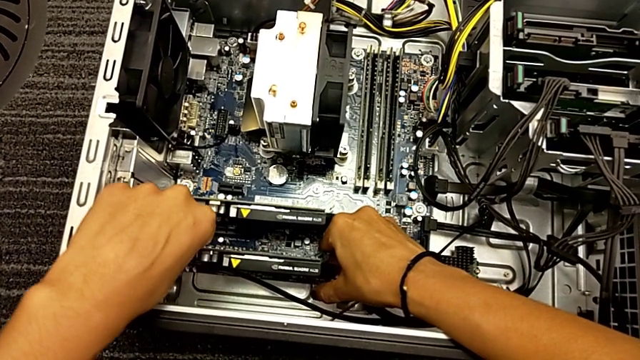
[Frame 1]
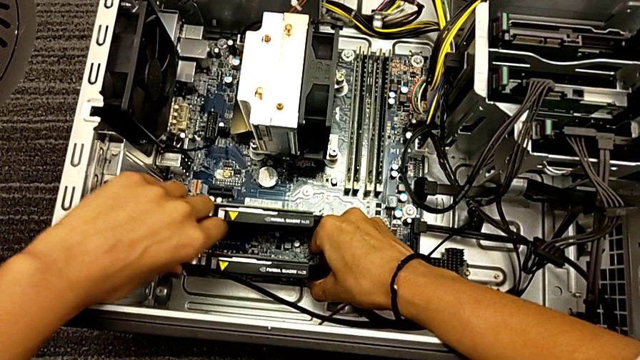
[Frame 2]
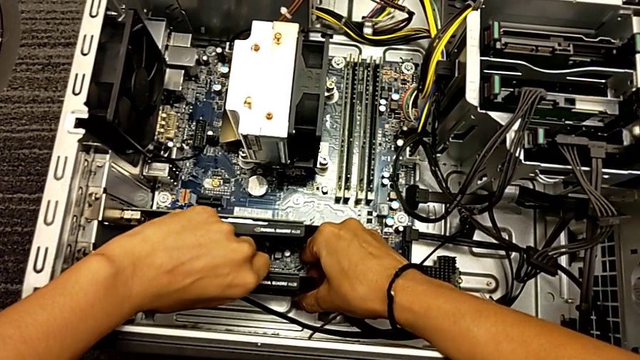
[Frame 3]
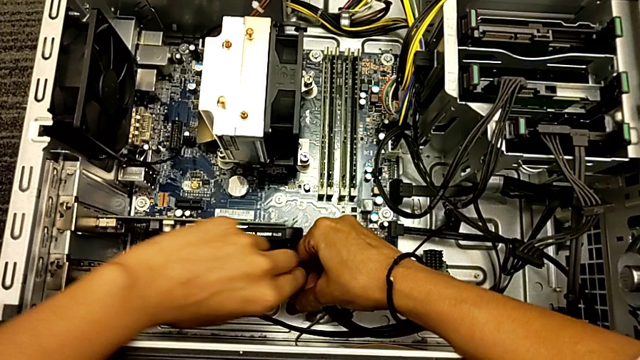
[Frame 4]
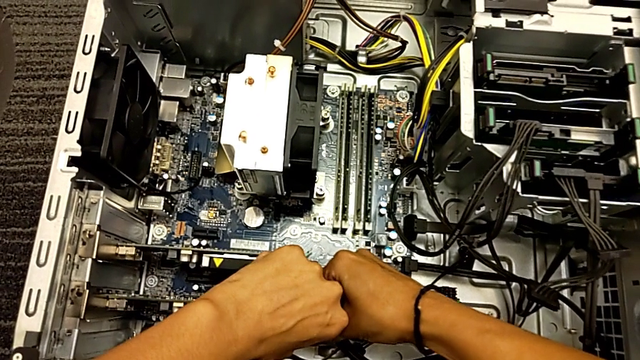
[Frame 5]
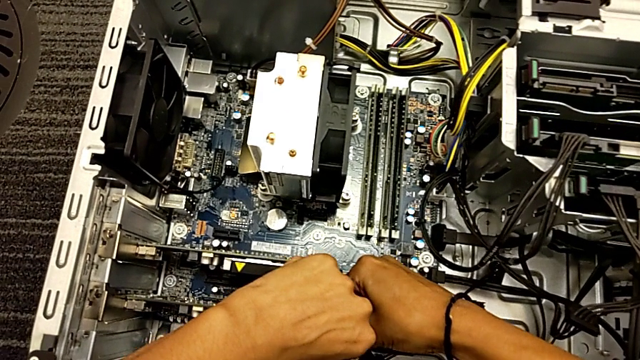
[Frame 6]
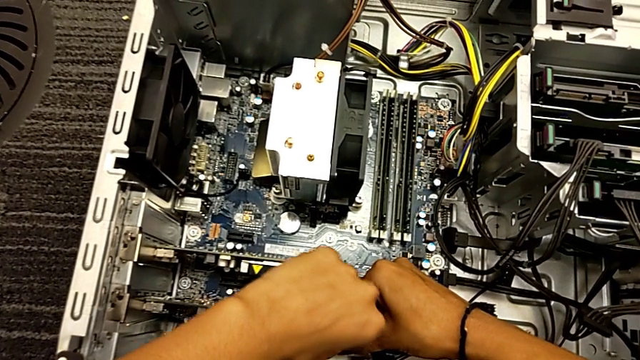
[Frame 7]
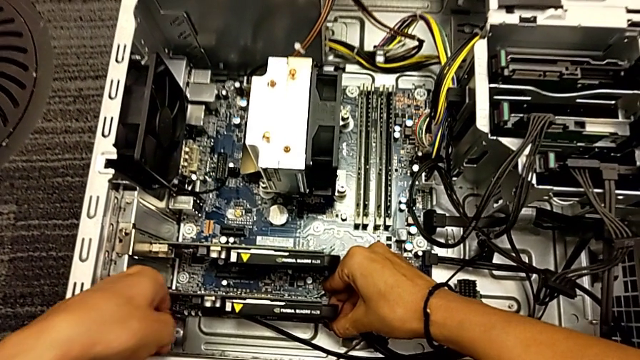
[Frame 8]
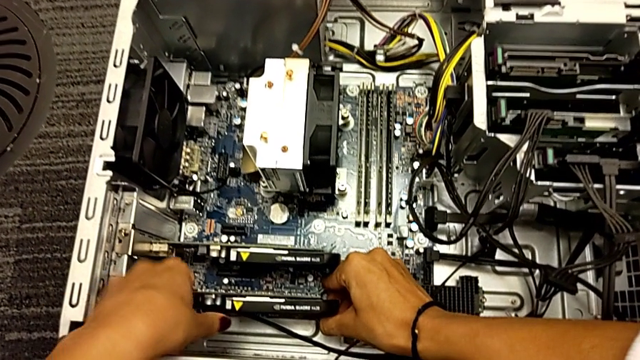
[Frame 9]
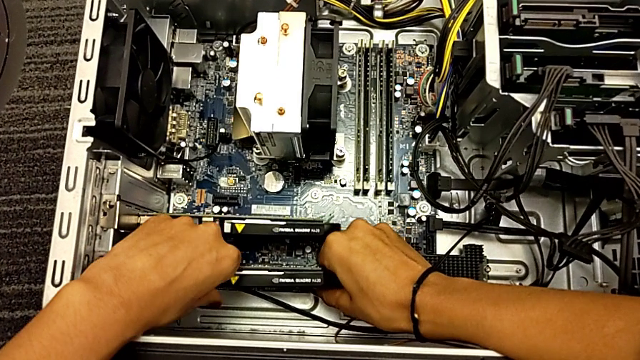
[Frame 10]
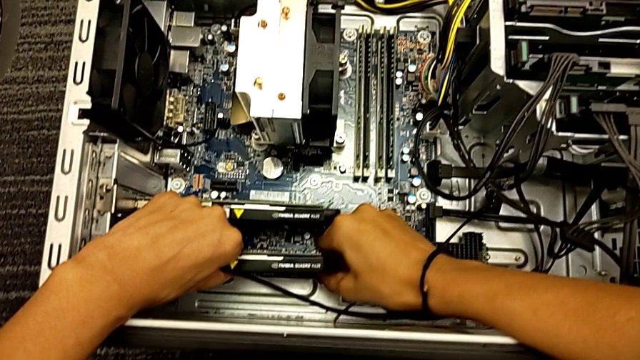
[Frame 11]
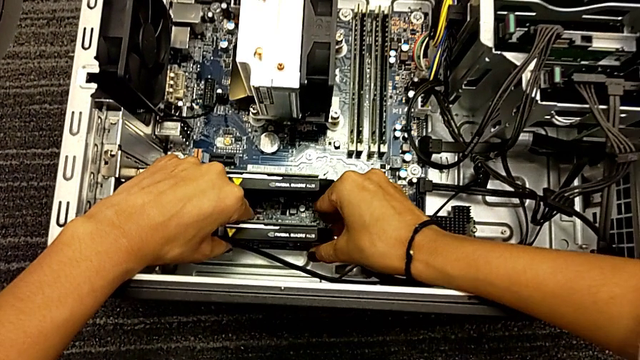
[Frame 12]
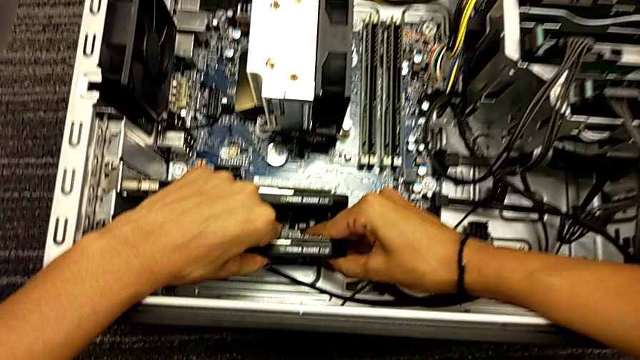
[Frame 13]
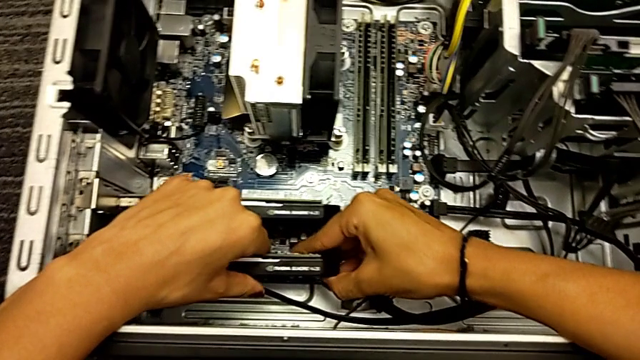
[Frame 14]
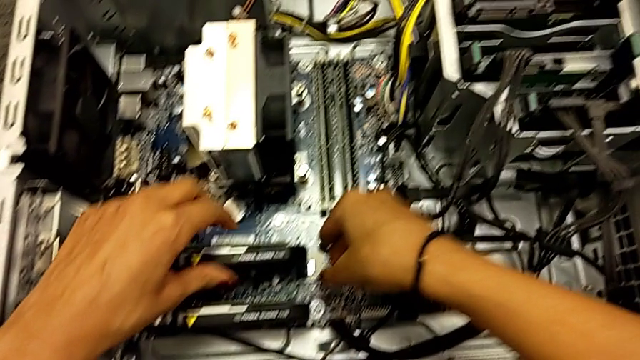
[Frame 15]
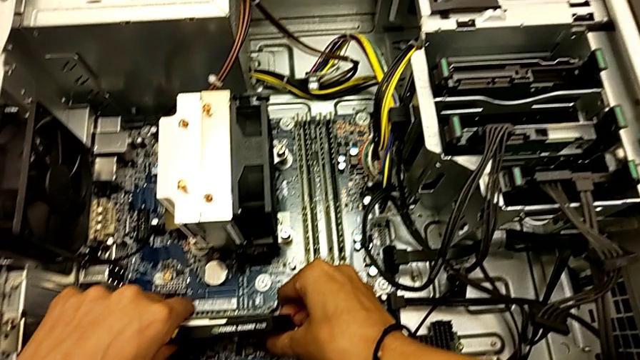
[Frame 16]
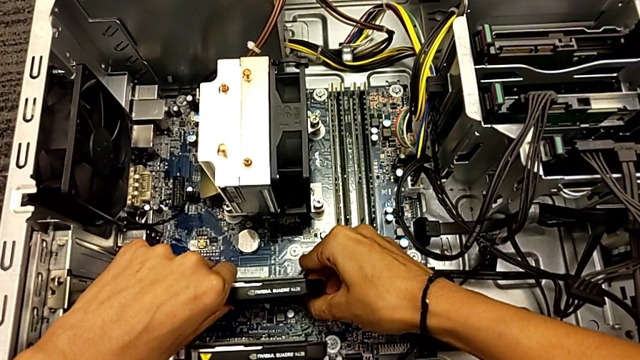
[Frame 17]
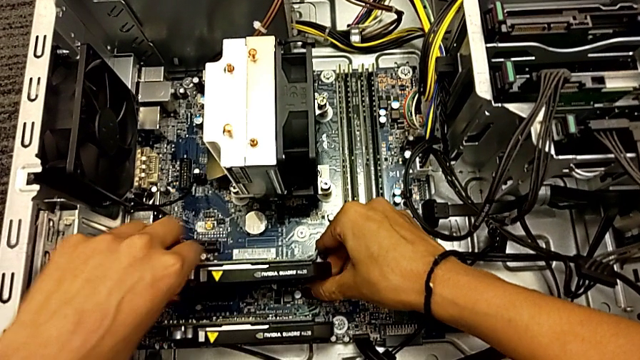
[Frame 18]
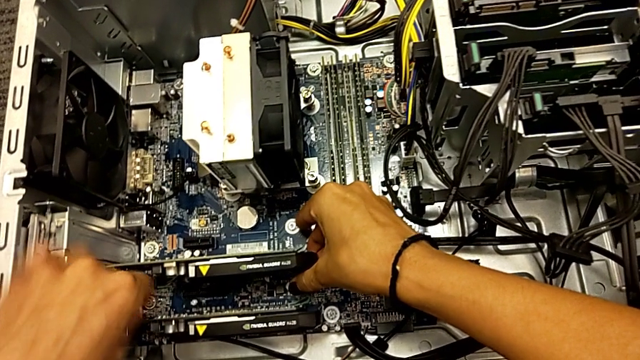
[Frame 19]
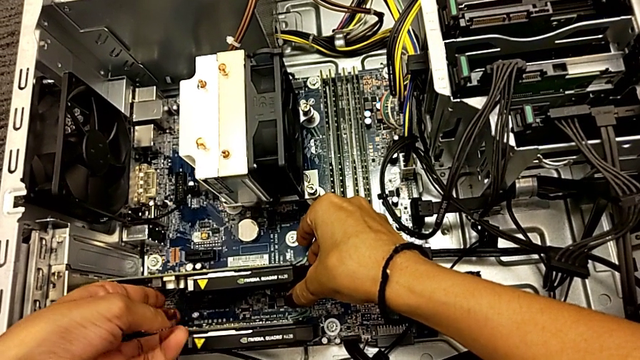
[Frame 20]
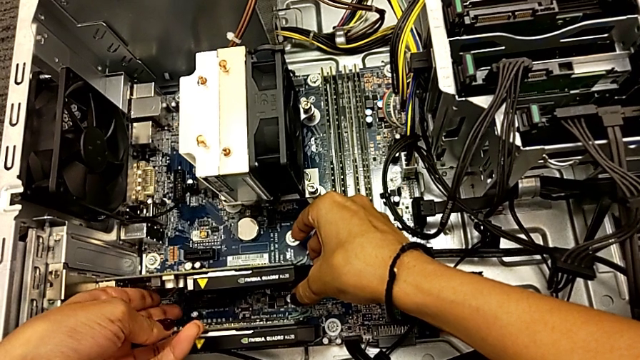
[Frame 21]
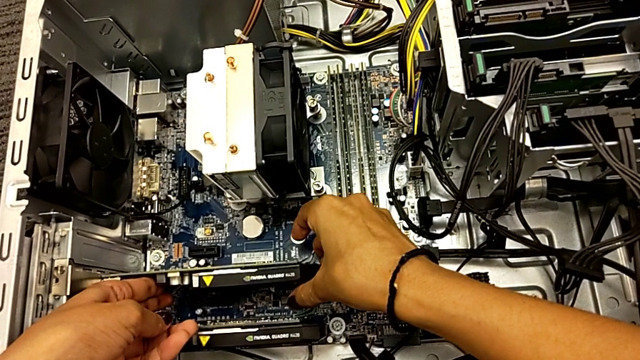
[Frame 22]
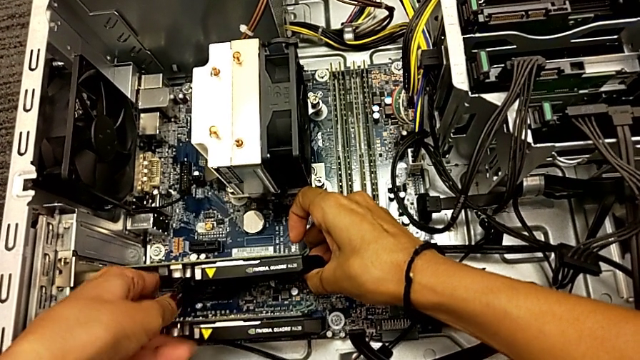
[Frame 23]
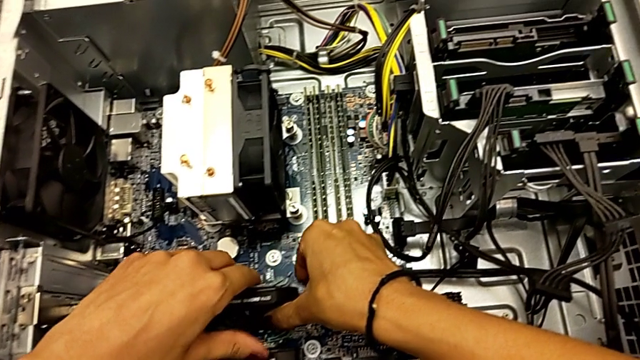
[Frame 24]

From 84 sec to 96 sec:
The camera wearer is trying to remove the graphic card. They pull the graphic card, pull the first graphic card, pull the second graphic card and pull the graphic card.

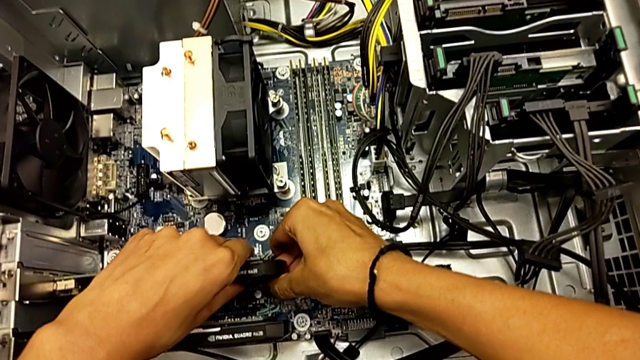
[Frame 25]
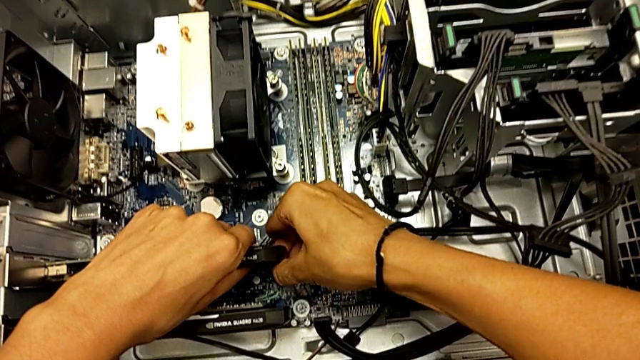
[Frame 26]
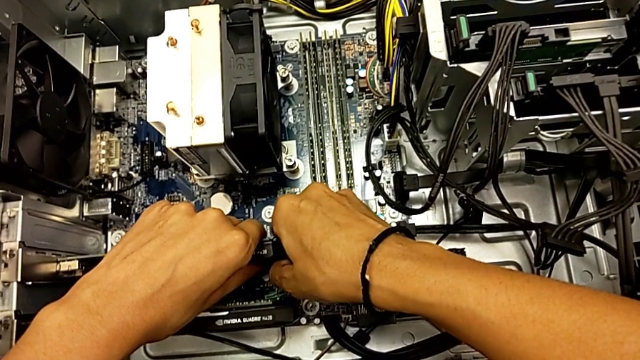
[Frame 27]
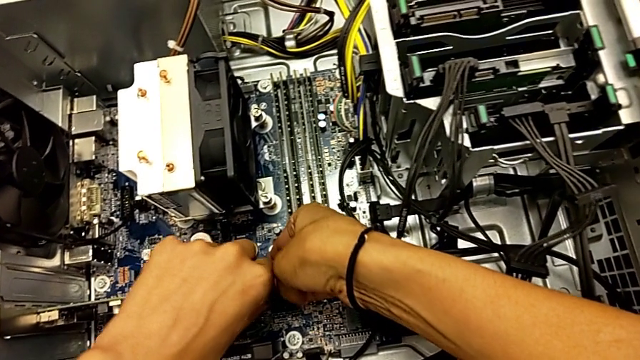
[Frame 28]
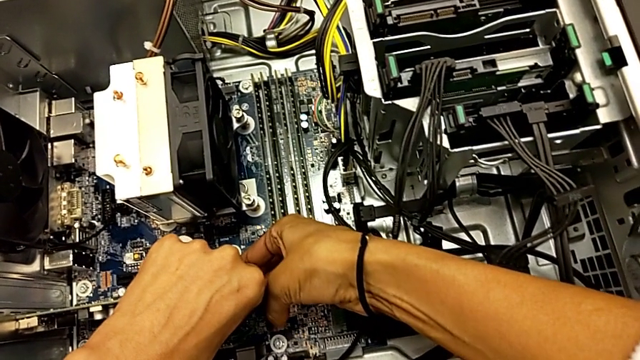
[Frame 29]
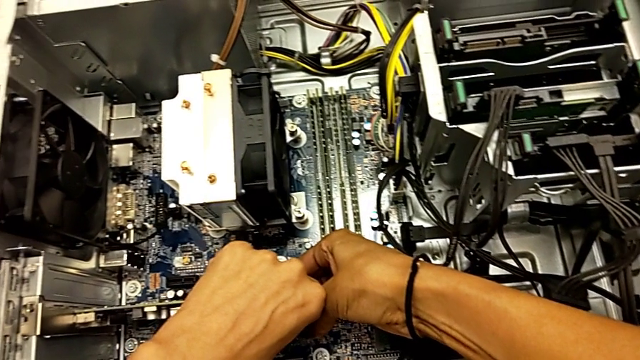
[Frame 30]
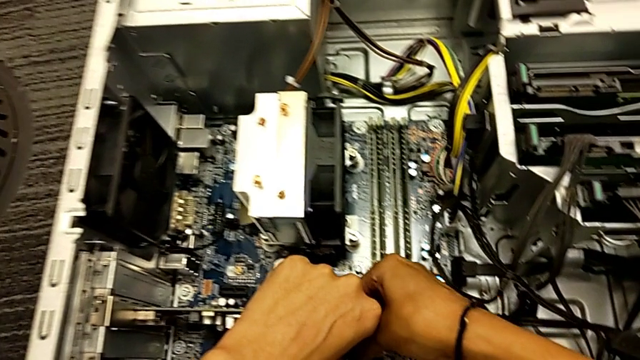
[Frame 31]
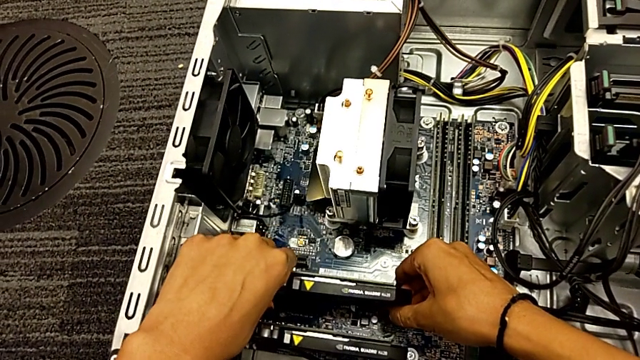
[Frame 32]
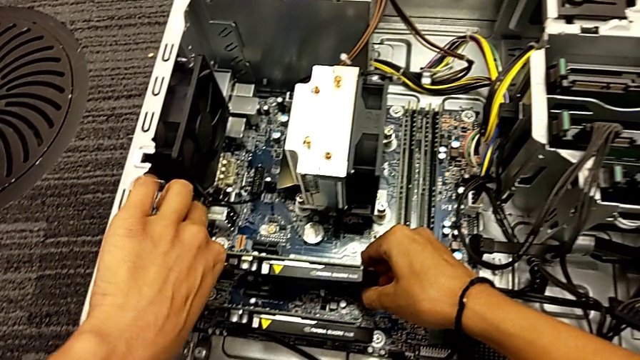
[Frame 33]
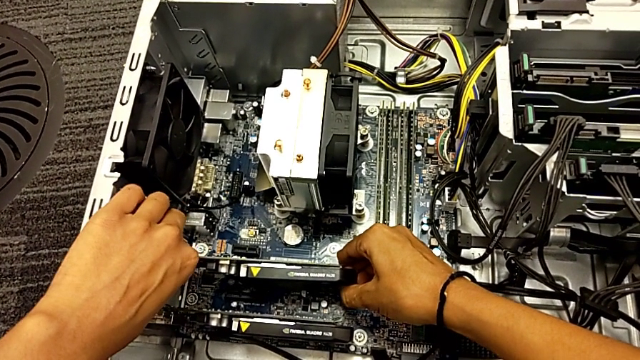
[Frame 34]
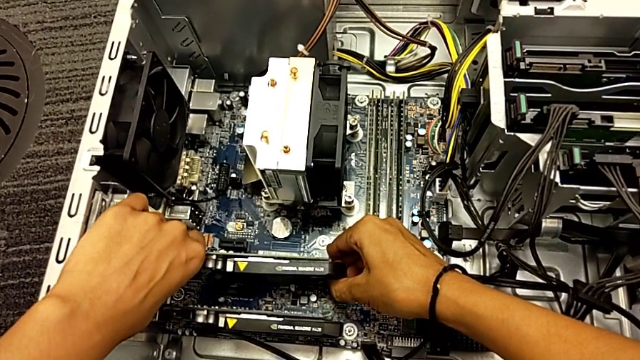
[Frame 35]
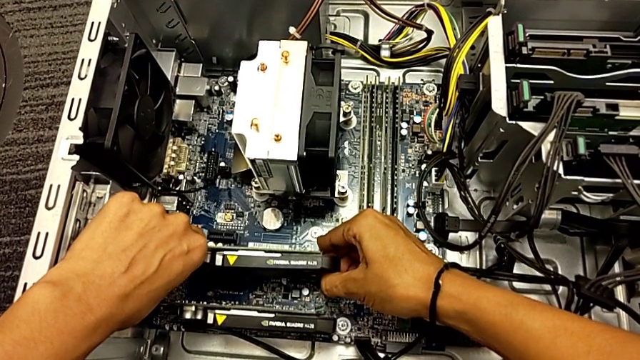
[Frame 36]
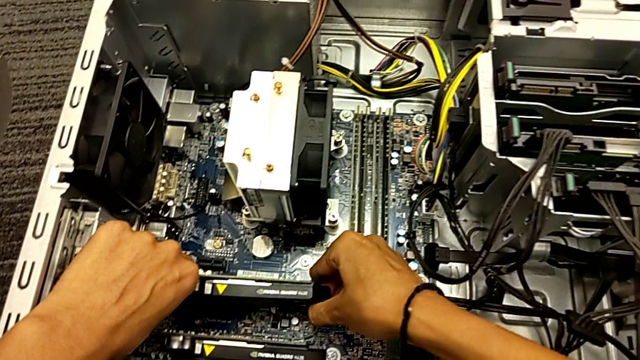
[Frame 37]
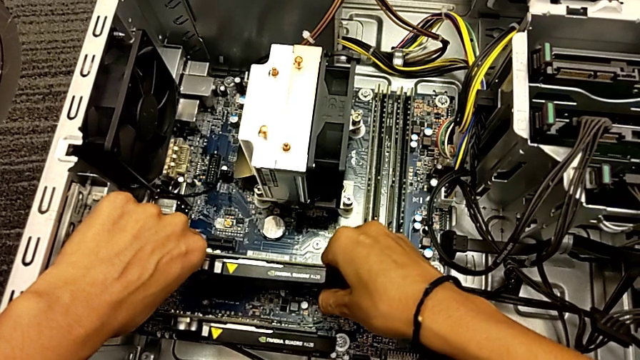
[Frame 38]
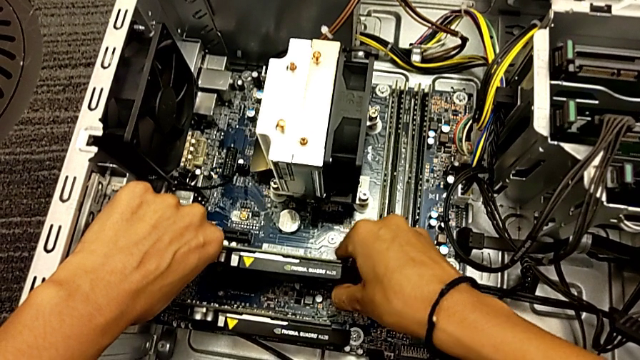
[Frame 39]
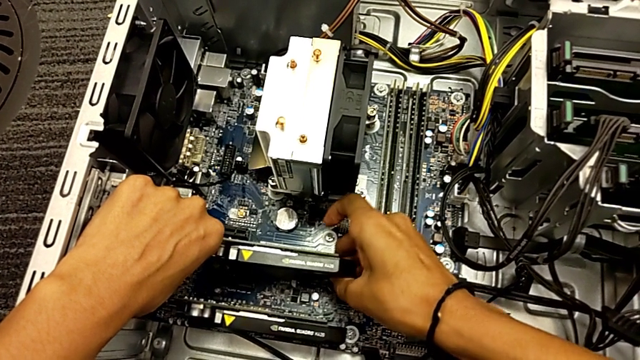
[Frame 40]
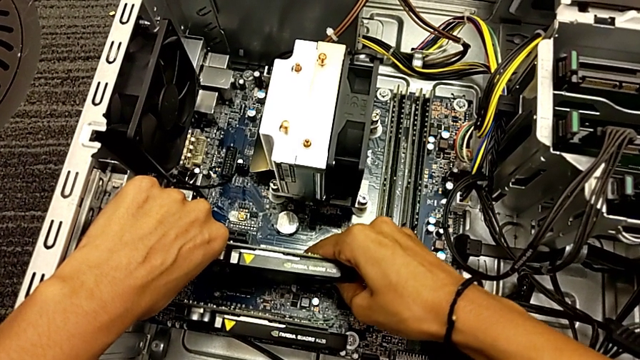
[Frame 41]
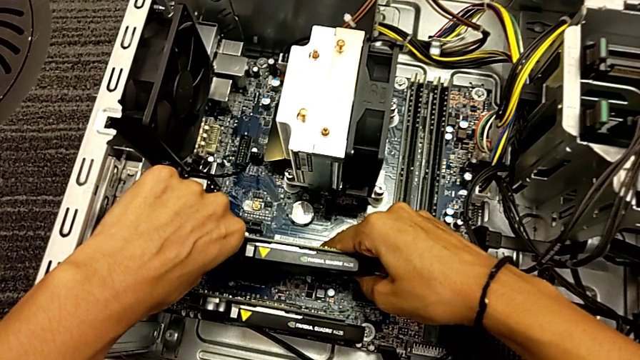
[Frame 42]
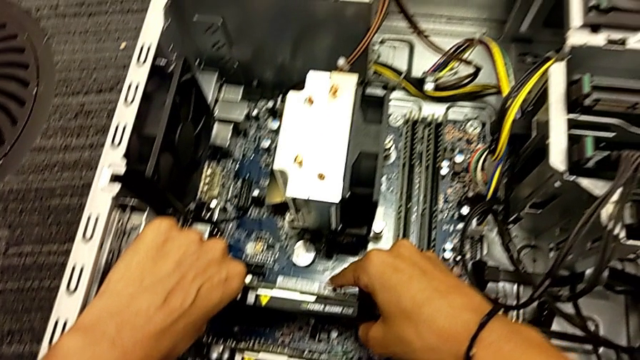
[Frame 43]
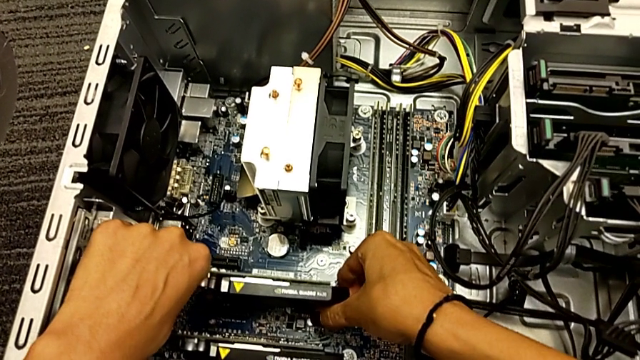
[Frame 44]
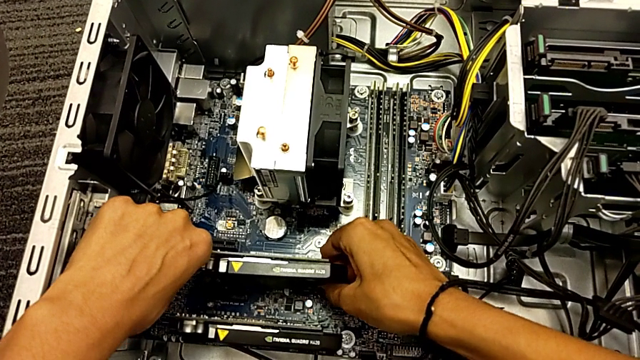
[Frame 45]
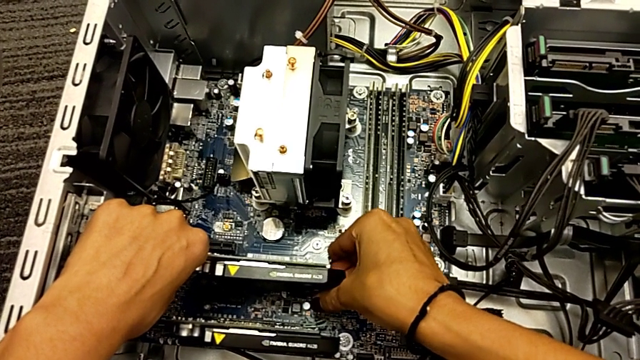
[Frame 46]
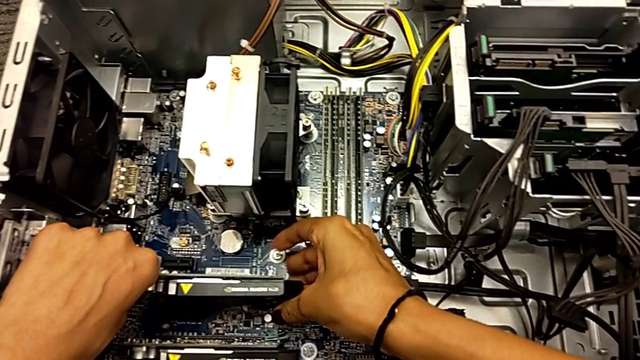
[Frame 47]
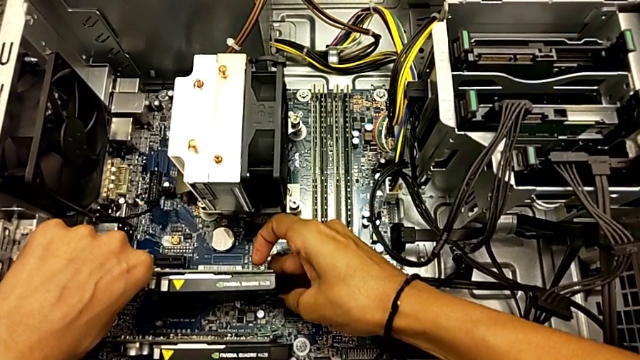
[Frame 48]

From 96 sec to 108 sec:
The camera wearer is trying to remove the graphic card. They wrongly pull the graphic card and begin to pull it.
